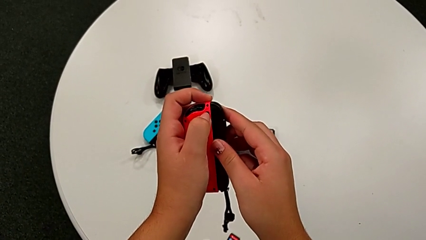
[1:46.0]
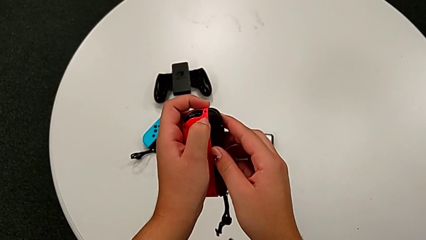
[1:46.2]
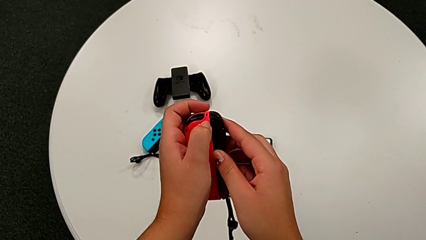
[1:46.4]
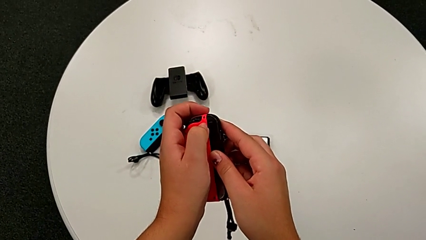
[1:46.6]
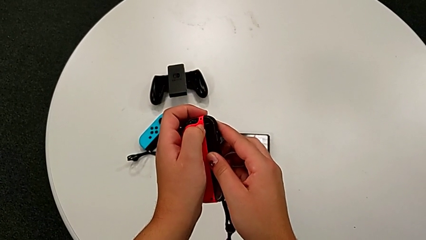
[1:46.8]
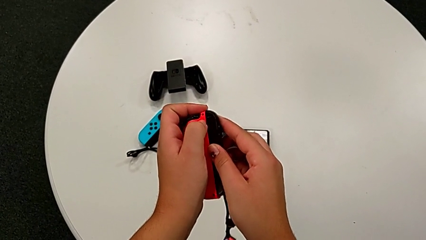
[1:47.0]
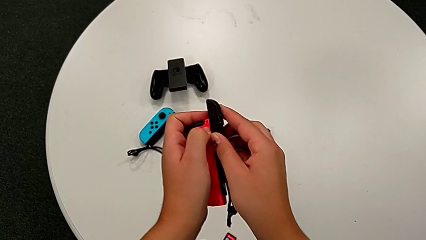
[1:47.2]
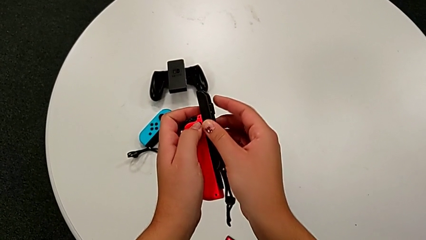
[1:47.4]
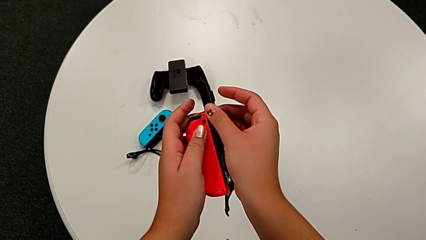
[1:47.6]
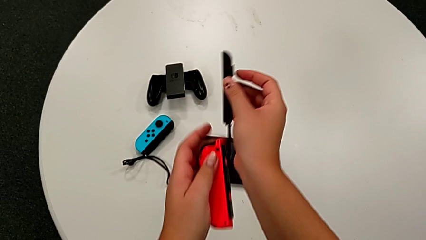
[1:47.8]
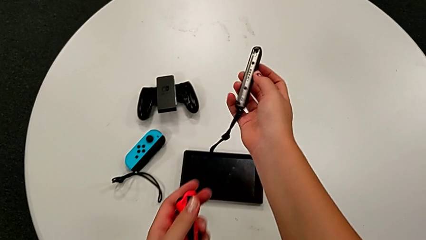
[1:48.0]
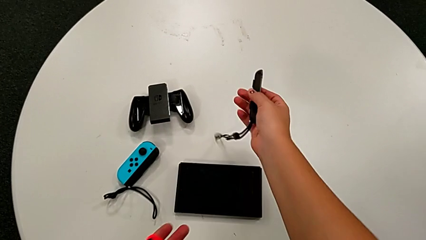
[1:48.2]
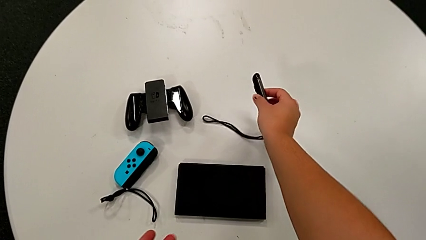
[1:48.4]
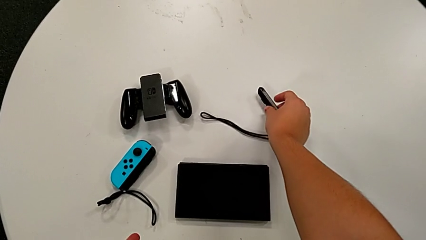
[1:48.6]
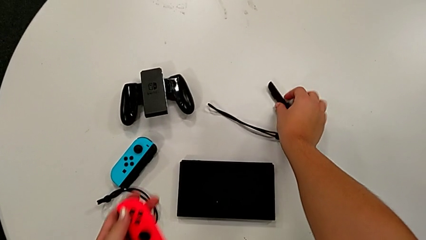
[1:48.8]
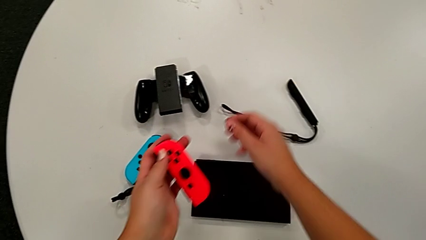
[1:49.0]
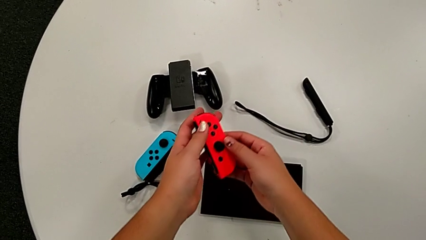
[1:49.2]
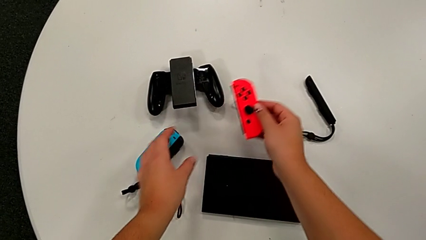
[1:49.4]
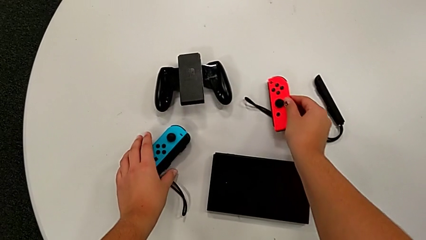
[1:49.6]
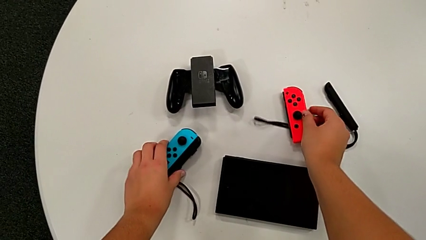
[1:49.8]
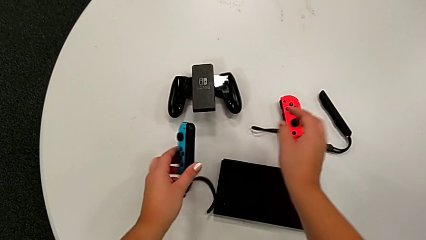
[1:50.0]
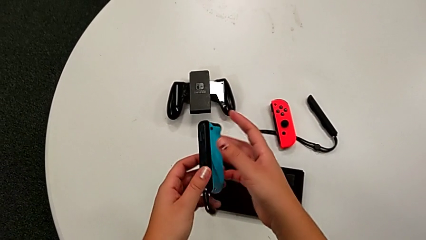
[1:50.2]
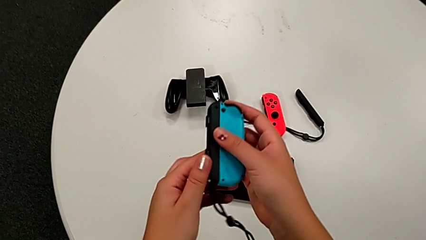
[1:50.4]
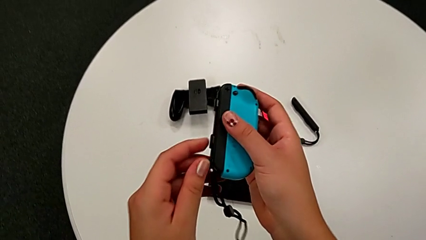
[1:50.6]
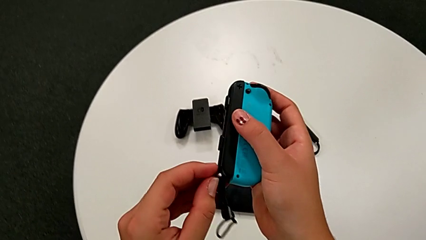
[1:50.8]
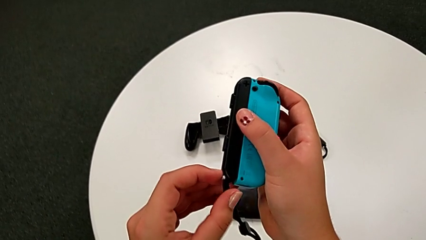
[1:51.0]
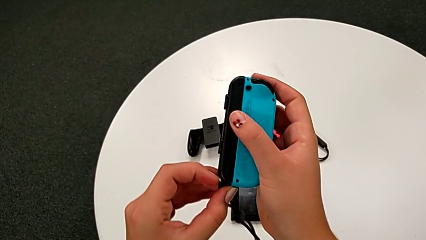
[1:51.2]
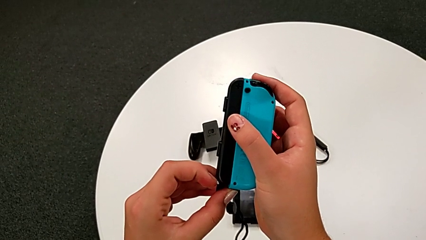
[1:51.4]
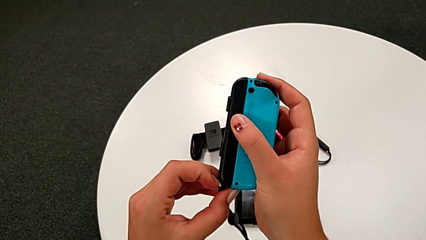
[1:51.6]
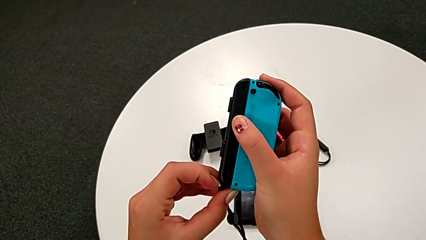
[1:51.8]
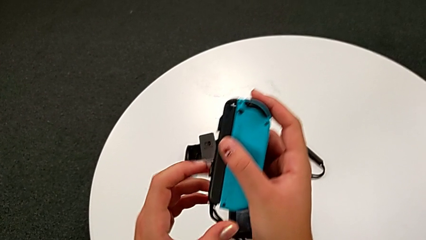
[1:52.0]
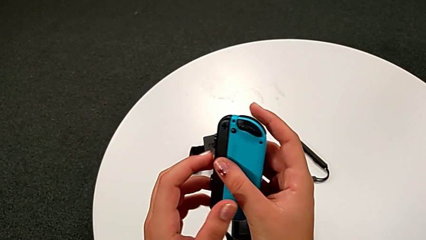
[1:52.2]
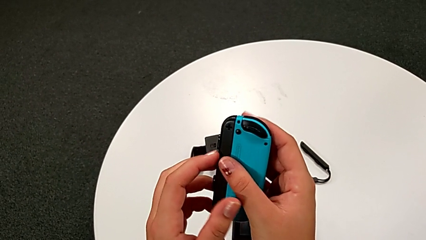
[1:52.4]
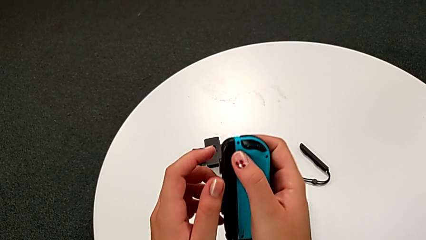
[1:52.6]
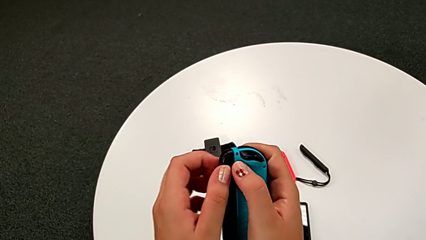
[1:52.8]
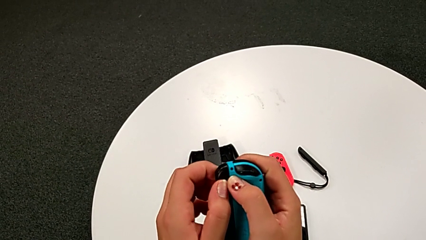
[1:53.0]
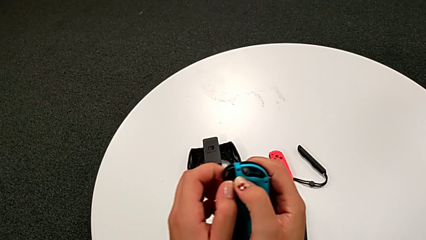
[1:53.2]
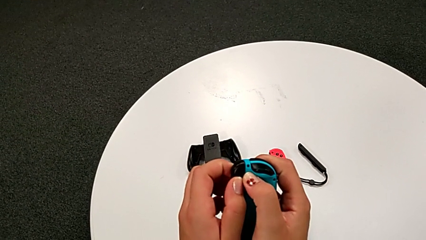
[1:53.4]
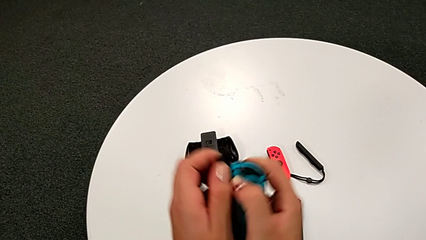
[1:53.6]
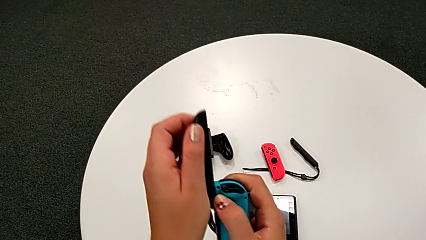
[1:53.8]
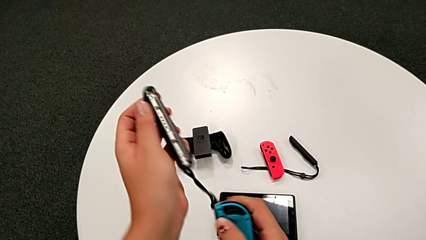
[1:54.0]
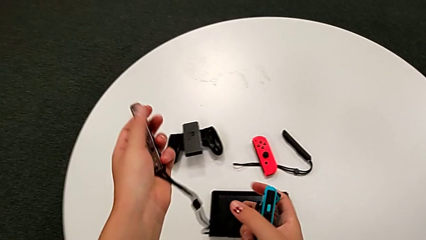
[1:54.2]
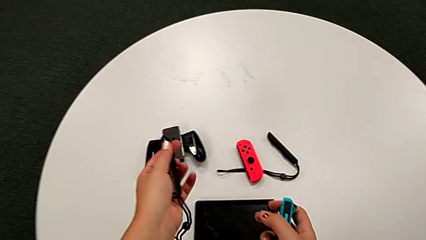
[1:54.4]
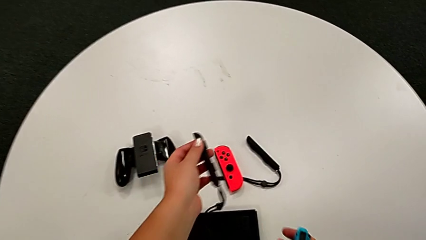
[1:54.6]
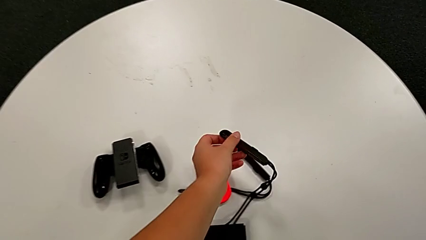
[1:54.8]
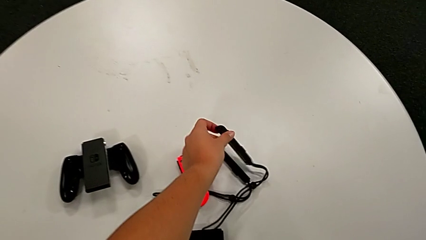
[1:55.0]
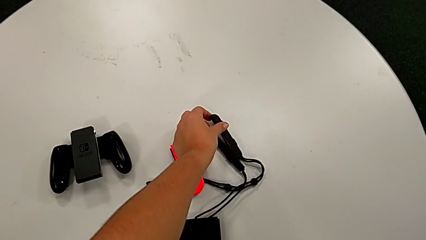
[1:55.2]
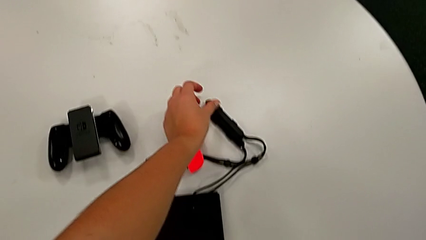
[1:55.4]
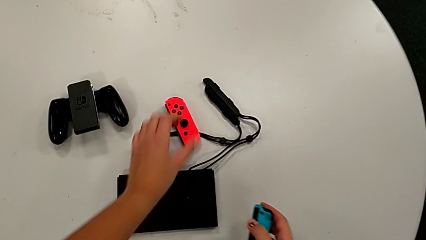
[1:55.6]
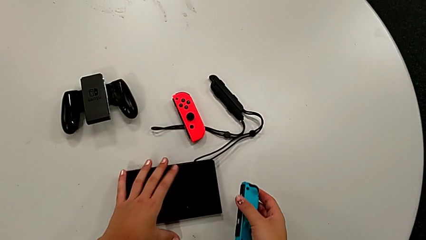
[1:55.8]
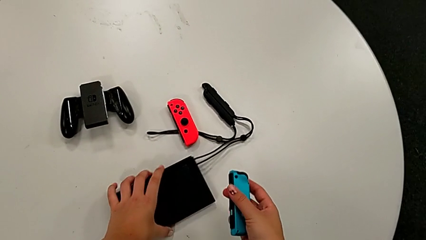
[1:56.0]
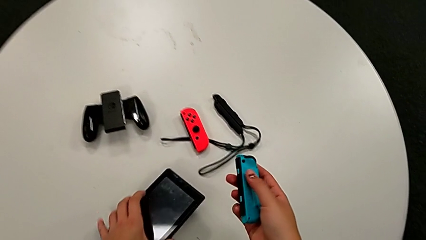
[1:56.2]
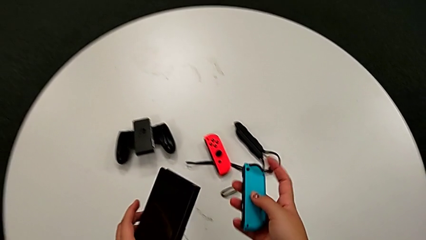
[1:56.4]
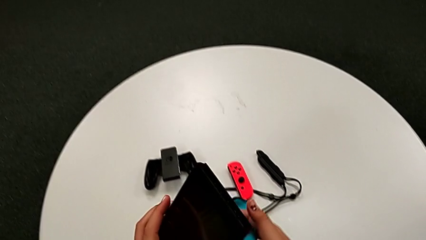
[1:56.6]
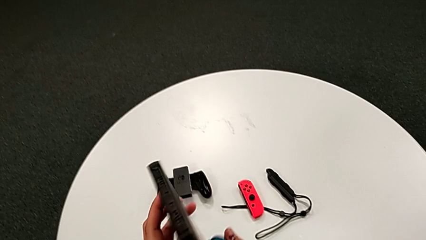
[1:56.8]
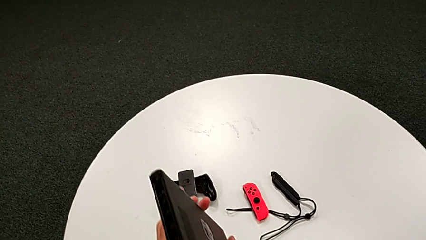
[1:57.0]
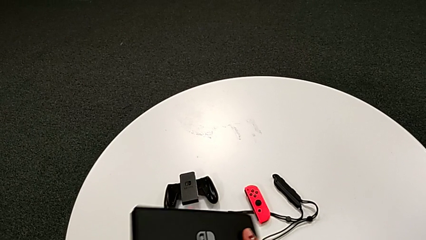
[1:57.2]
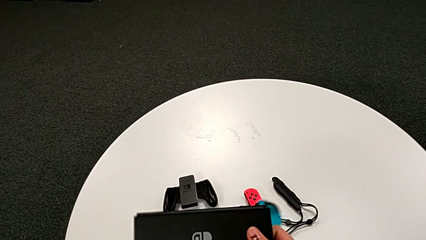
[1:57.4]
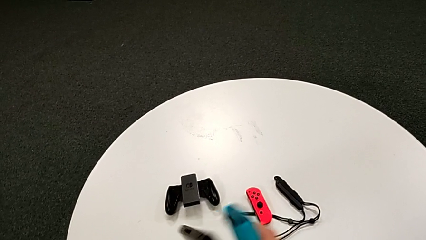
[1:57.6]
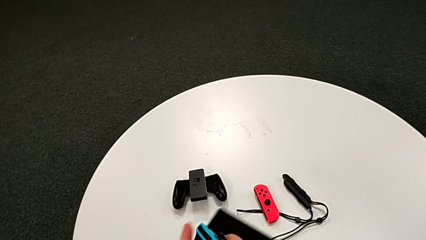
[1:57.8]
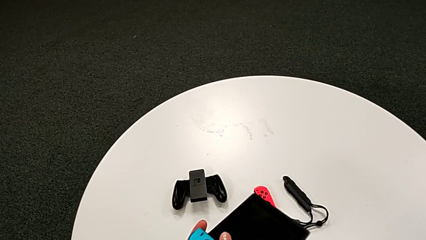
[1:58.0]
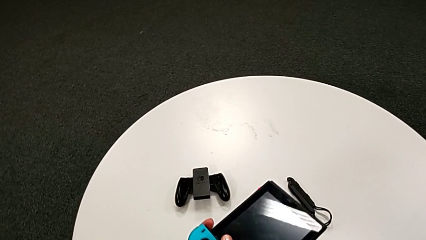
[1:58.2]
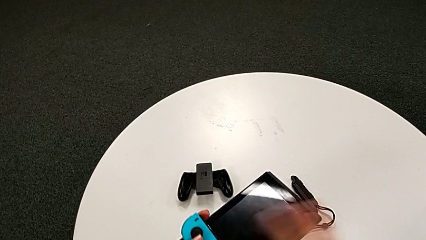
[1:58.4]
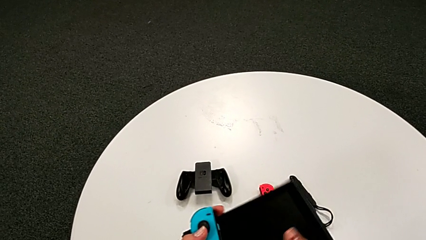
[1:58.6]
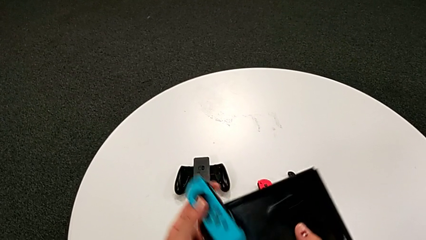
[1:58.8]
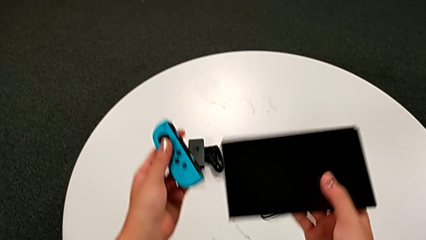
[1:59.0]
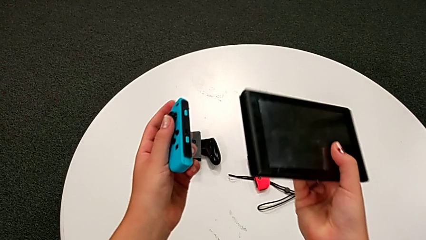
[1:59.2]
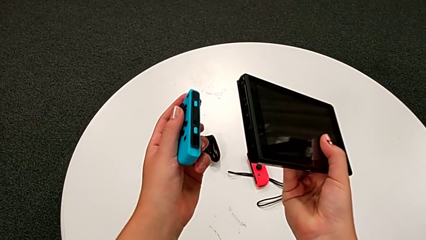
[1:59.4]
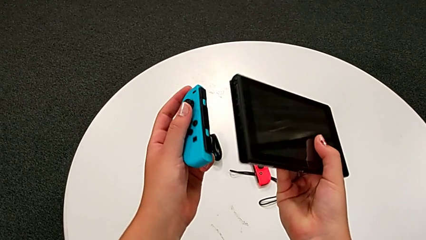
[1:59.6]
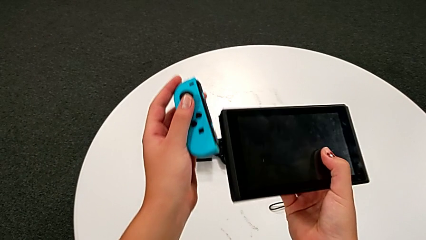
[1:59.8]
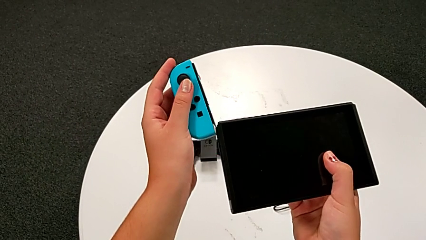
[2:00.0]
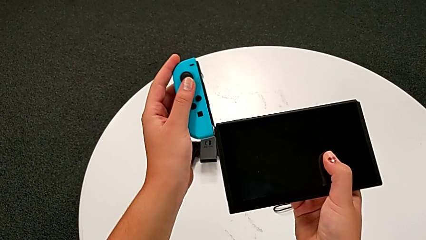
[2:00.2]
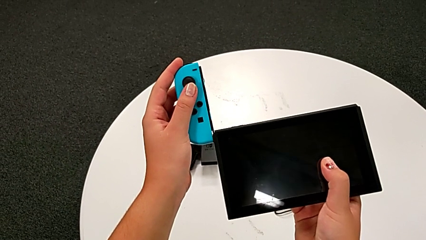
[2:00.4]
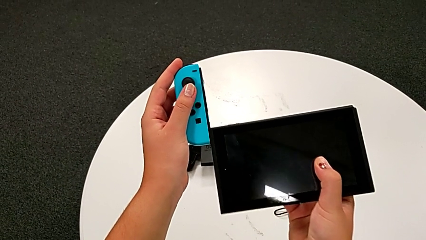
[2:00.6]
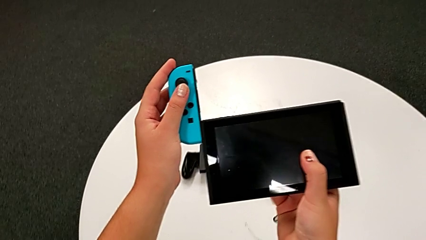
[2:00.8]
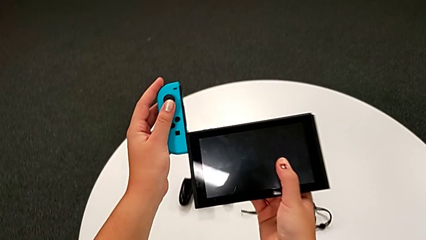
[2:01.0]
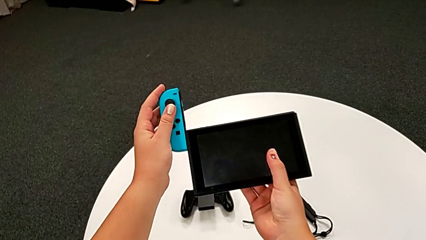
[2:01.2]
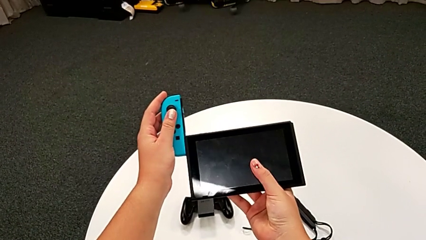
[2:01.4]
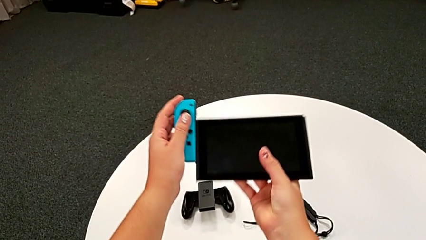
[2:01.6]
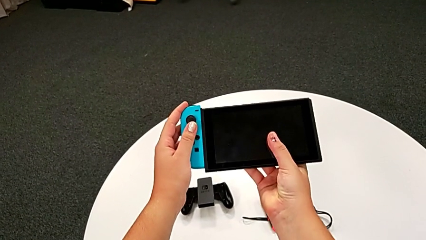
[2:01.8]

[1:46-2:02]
The camera wearer is exchanging the individual Joy-Con controllers for the handheld grip mode. They place the Joy-Con controller, grab the Joy-Con controller, disassemble it, place the Joy-Con strap, grab the Nintendo Switch and begin to assemble the Joy-Con controller.
